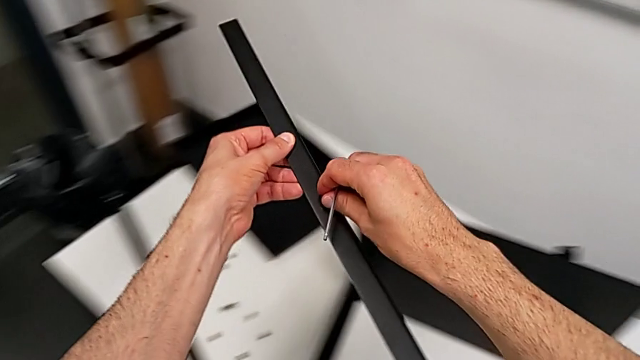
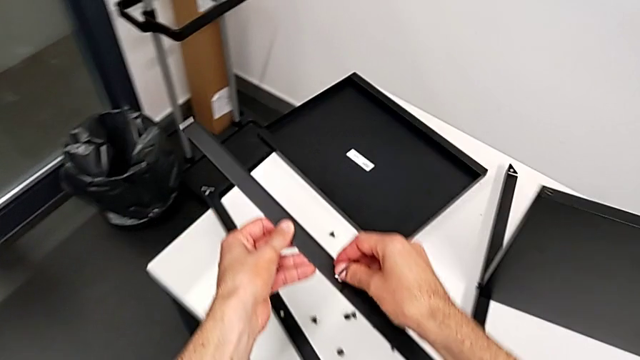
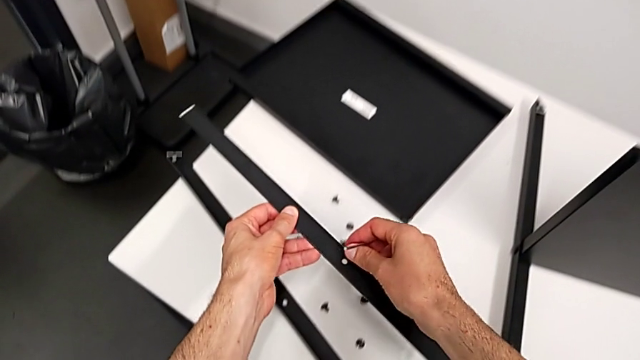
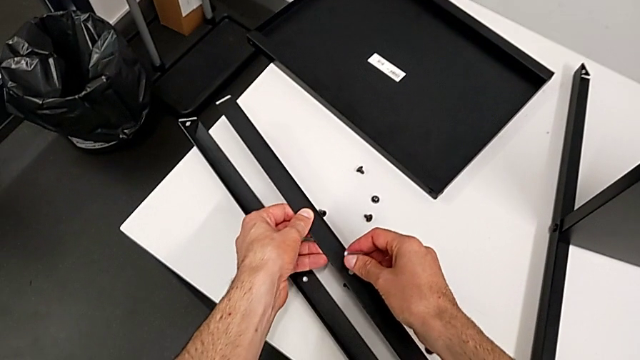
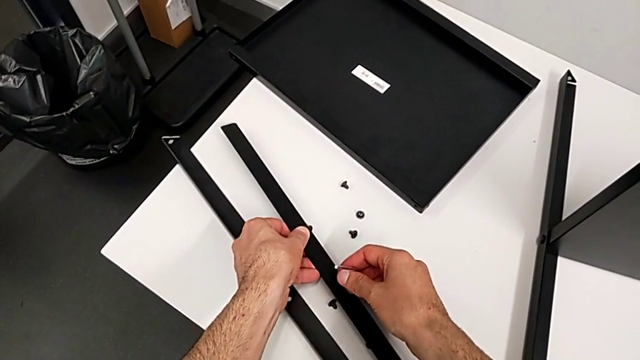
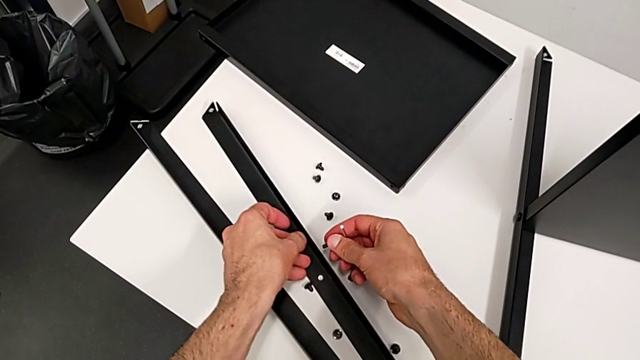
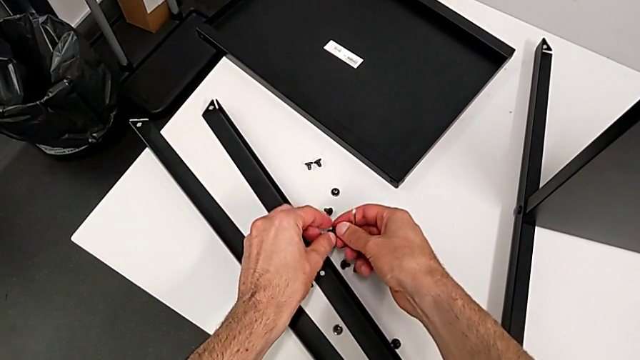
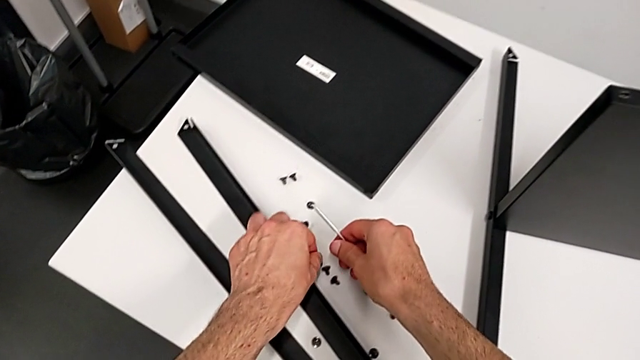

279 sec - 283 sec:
The camera wearer is disassembling the second leg. They place the second leg and place the hex socket head.

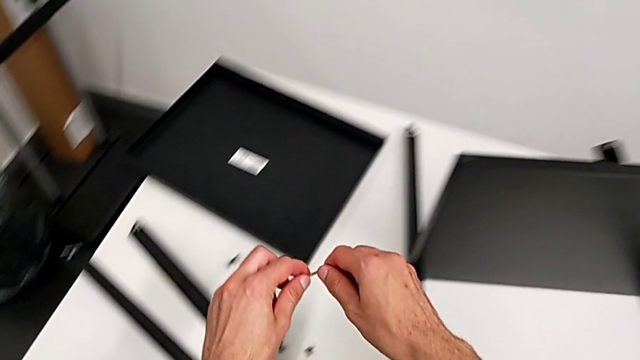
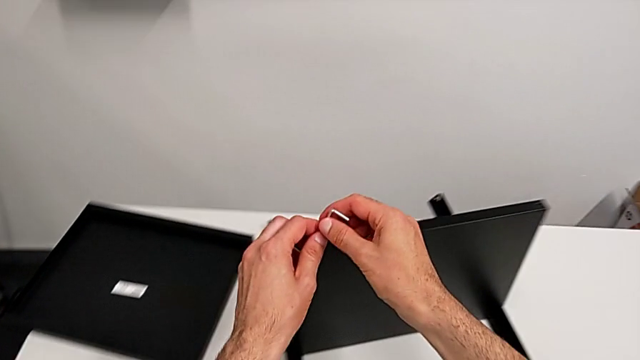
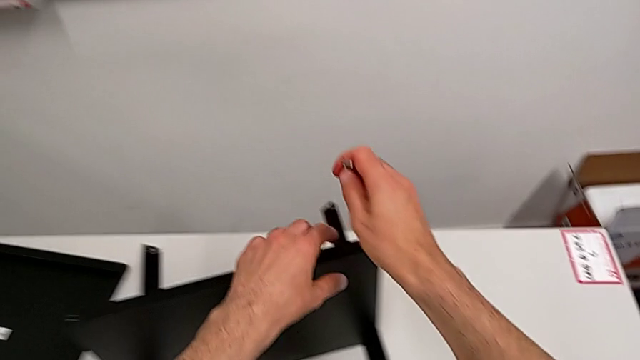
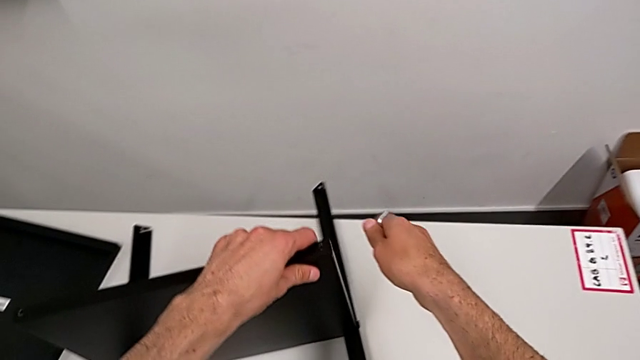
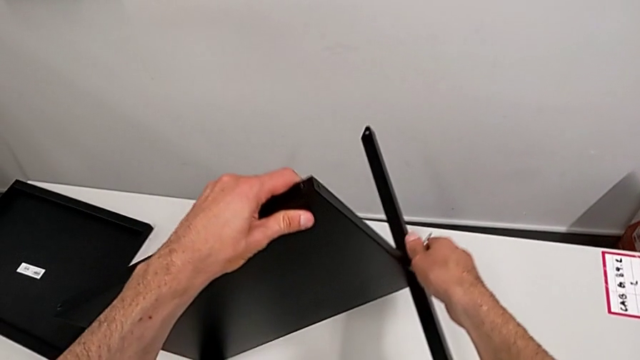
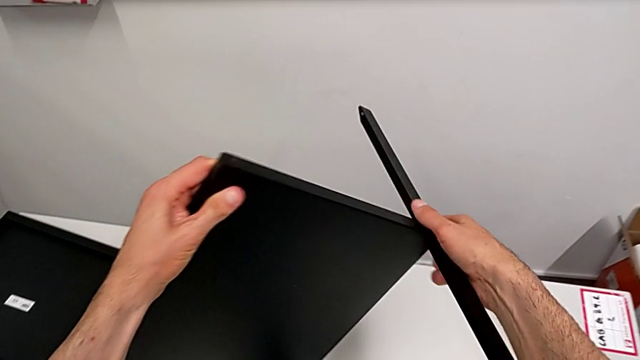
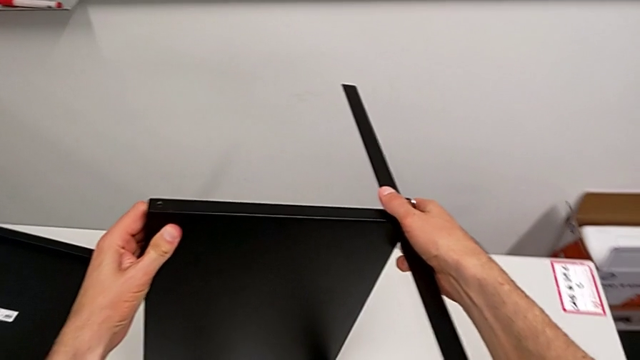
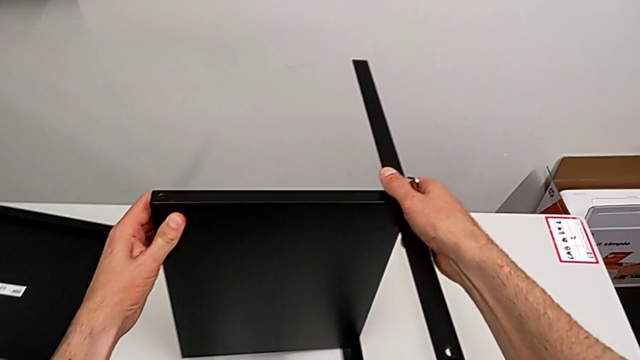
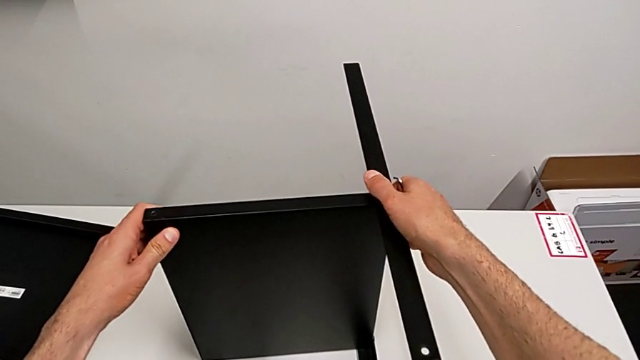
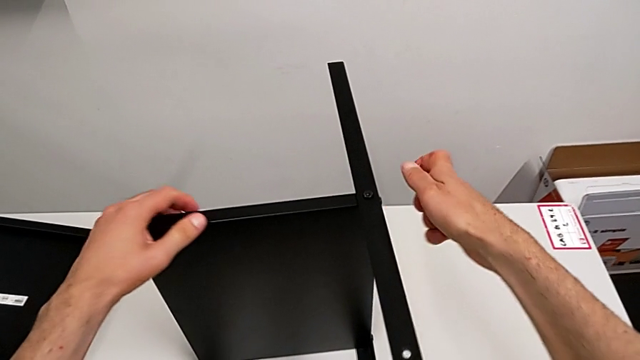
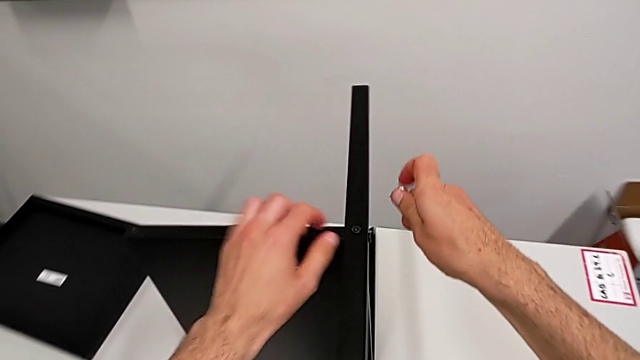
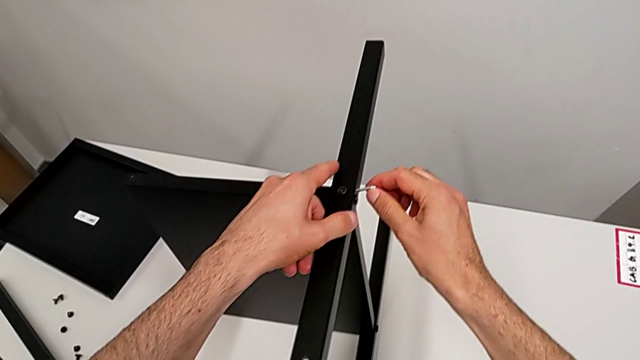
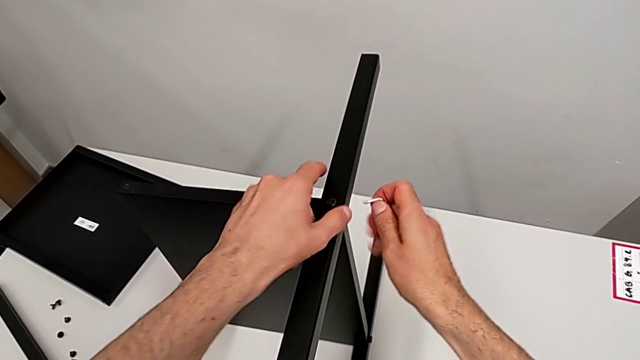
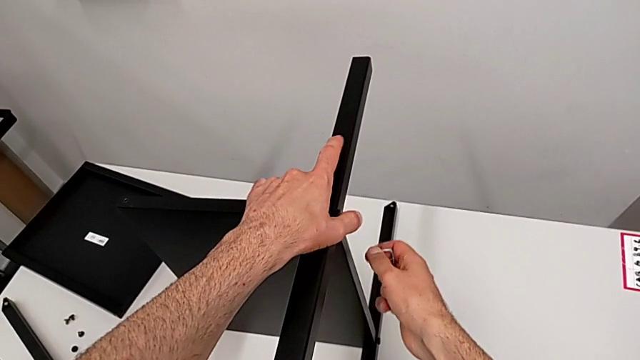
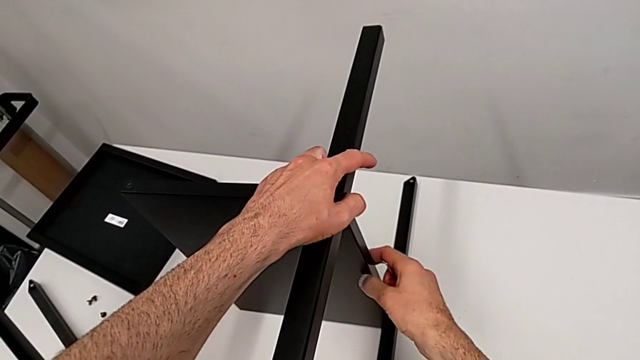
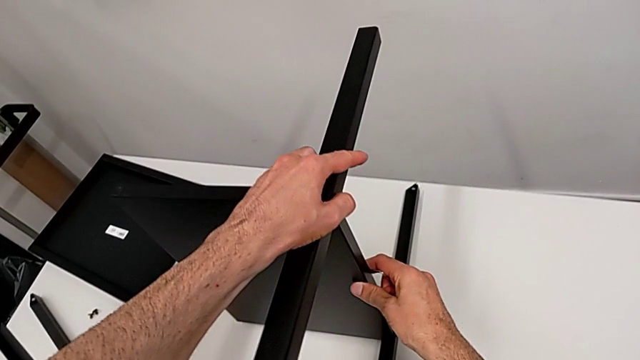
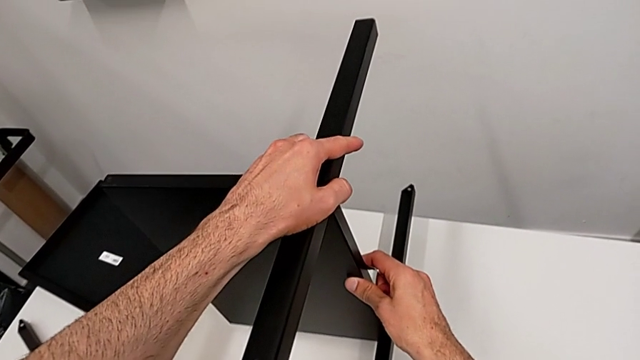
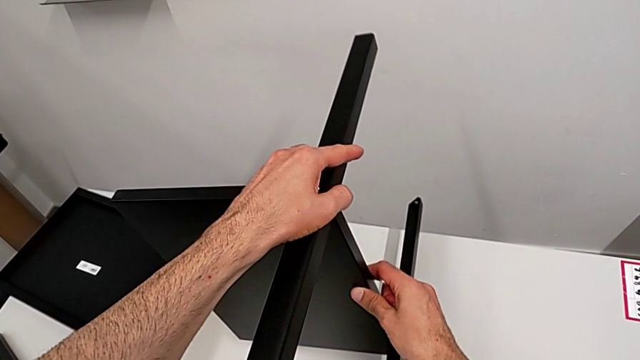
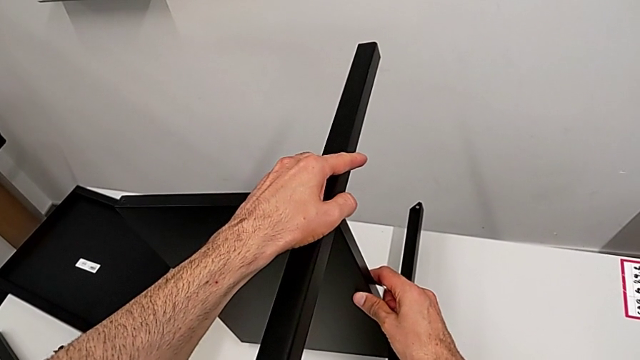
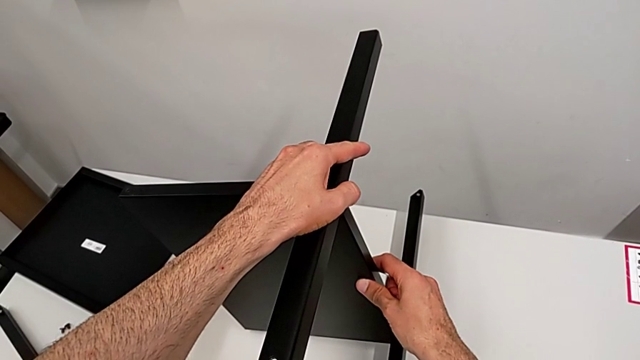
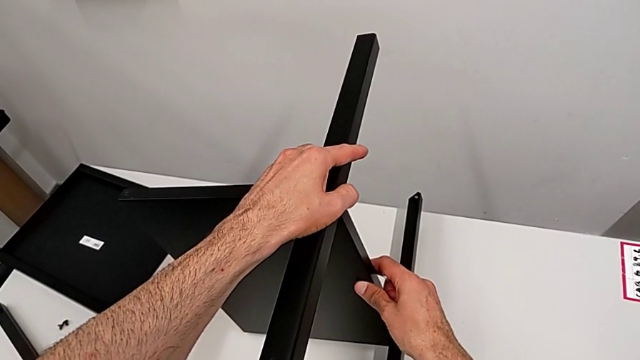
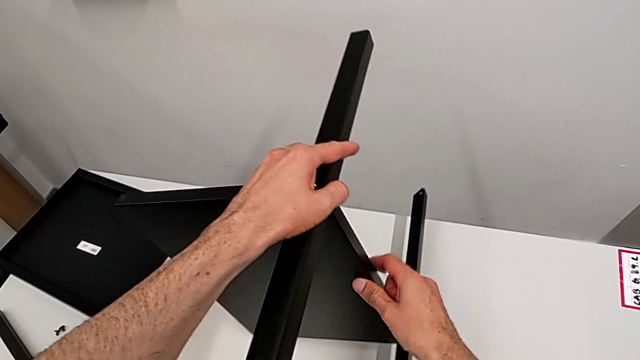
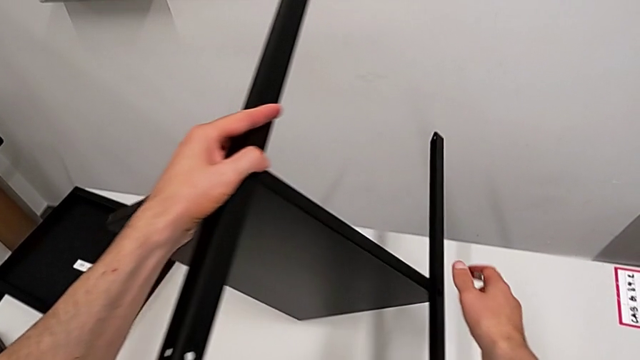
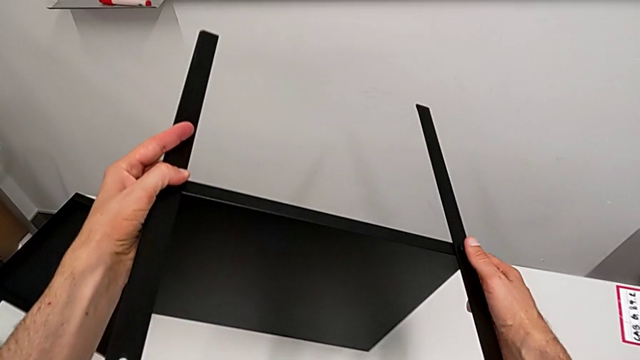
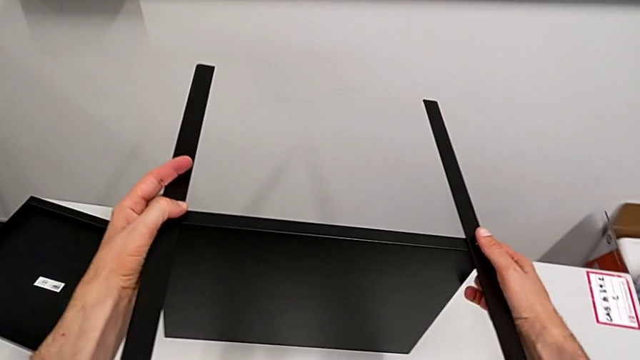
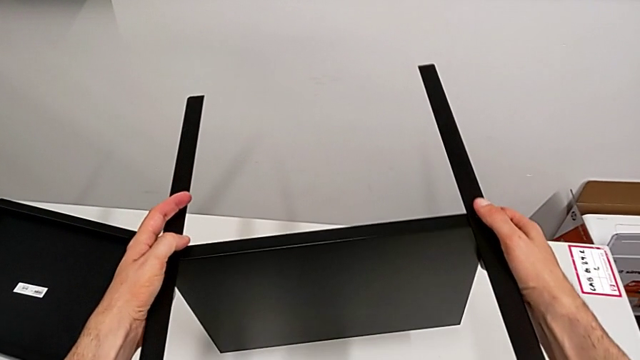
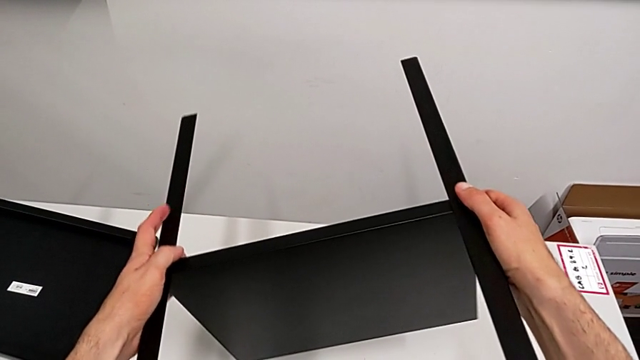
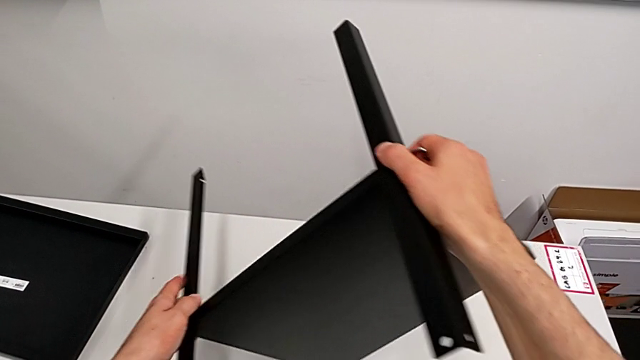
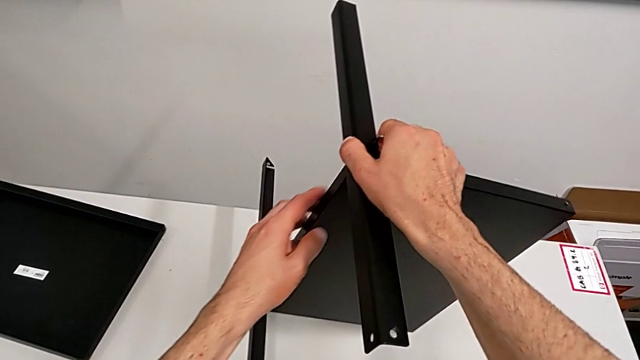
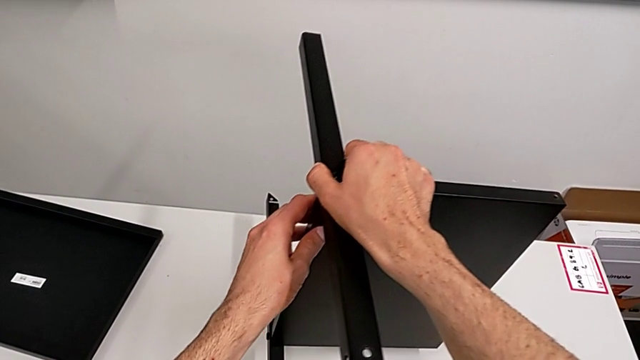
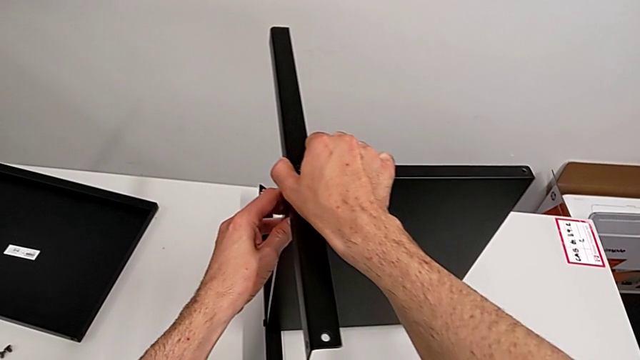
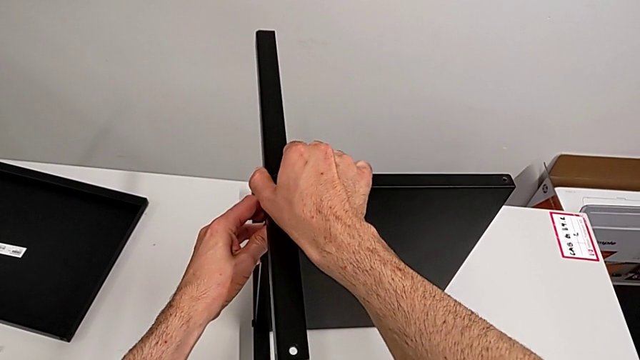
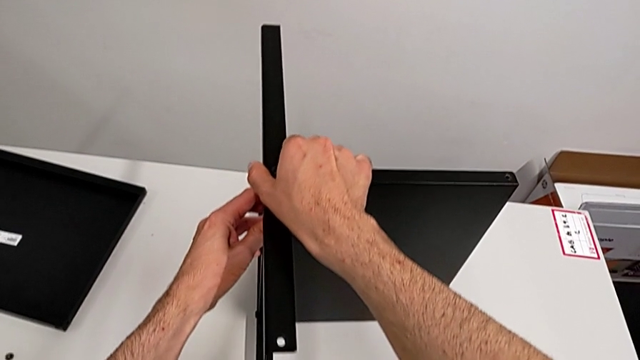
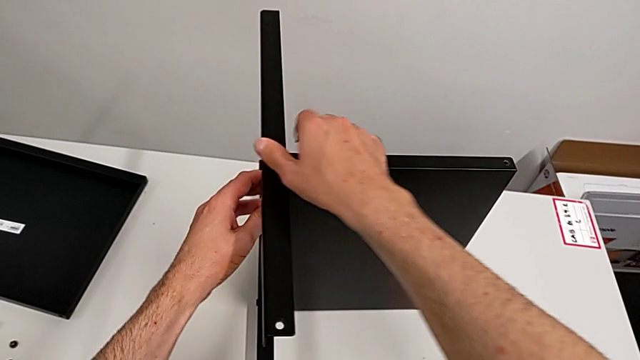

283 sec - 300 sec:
The camera wearer is disassembling the third leg of the table. They approach the nightstand, grab it, wrongly rotate it, flipping the table to the right, approach the hex socket head, lift the nightstand, hold it and rotate it.
